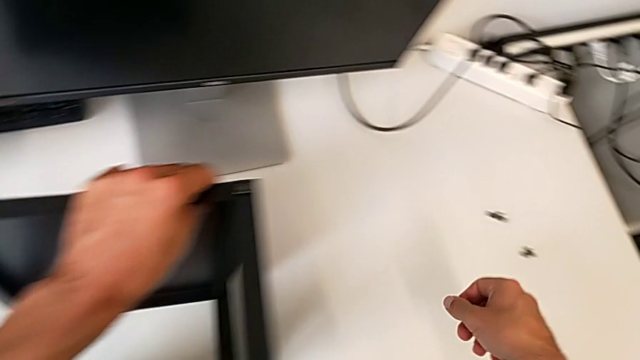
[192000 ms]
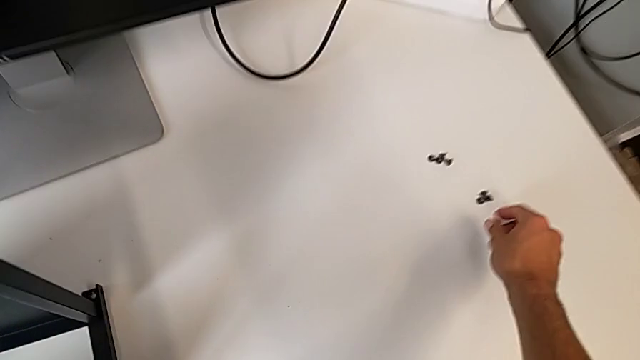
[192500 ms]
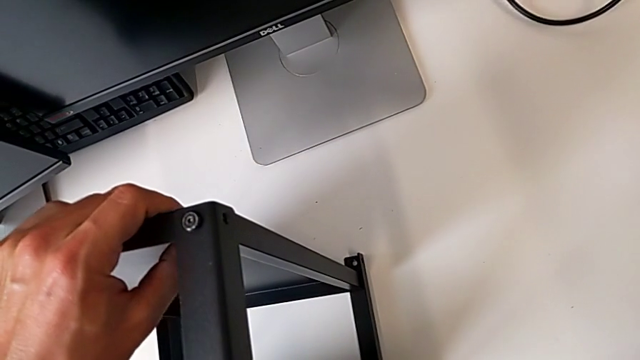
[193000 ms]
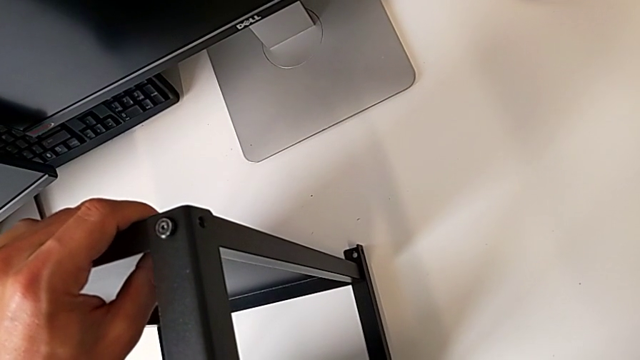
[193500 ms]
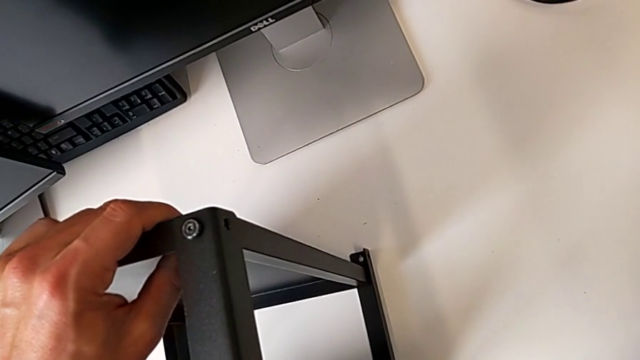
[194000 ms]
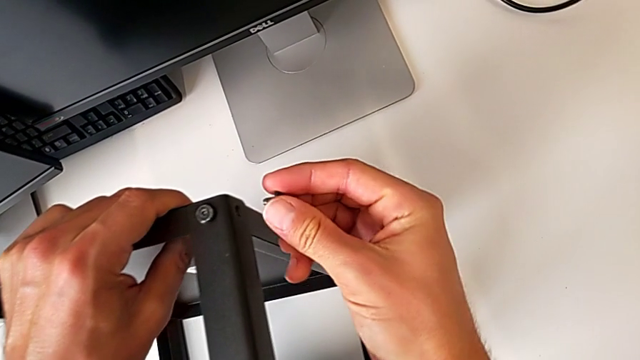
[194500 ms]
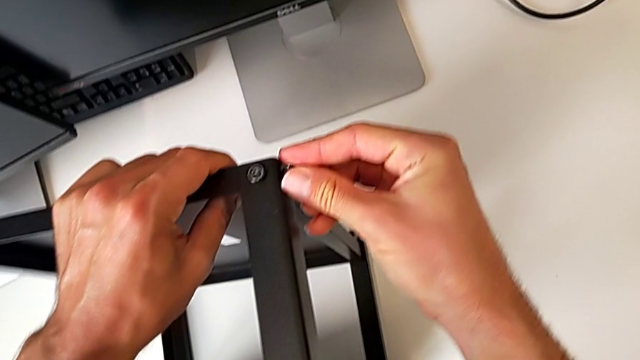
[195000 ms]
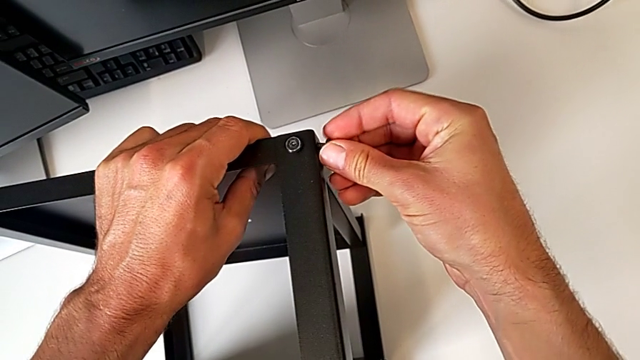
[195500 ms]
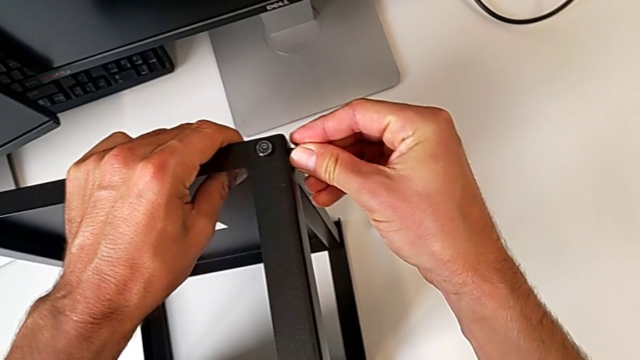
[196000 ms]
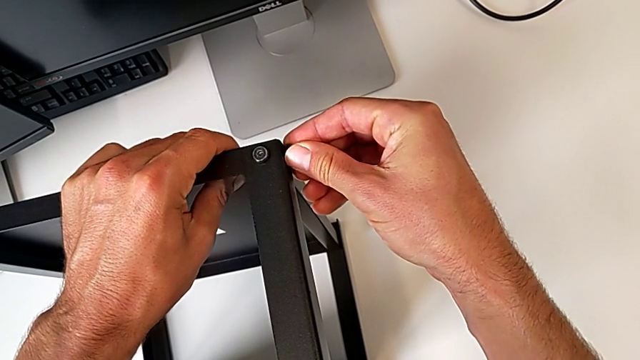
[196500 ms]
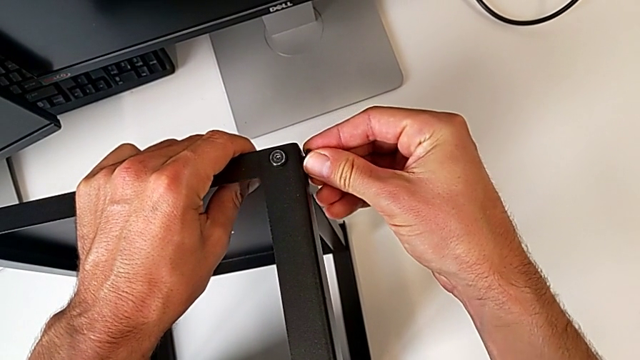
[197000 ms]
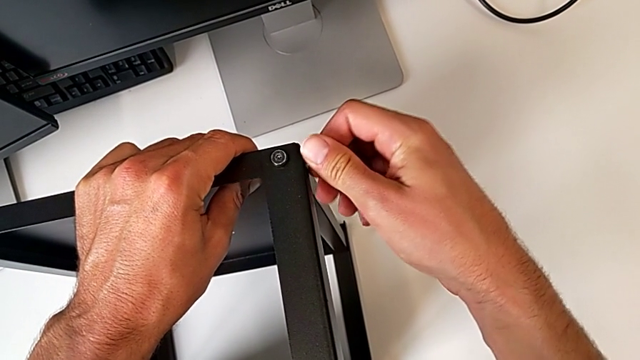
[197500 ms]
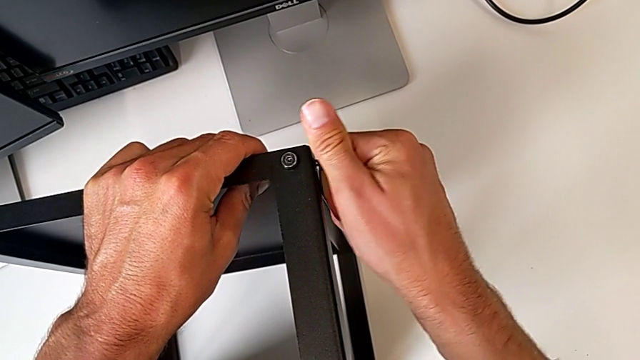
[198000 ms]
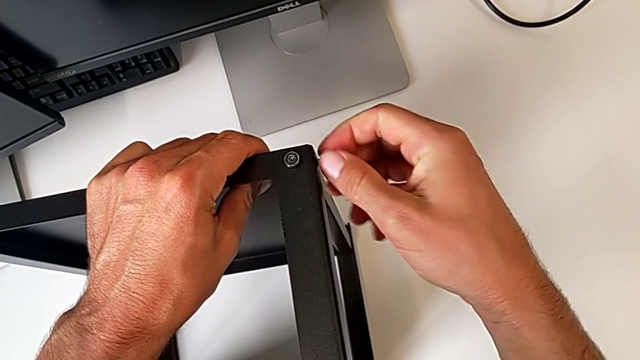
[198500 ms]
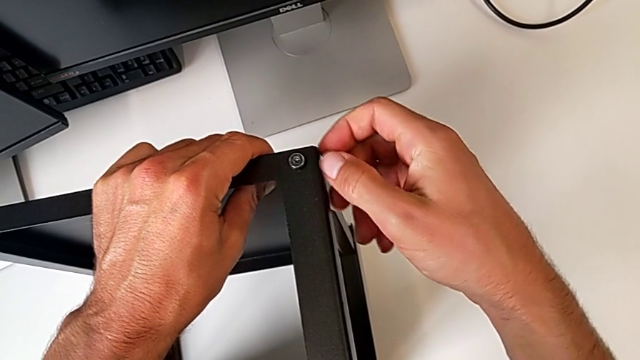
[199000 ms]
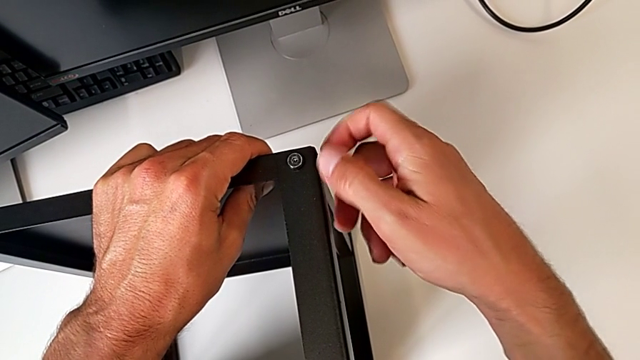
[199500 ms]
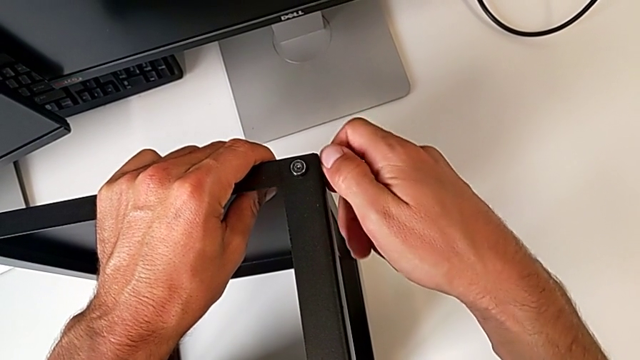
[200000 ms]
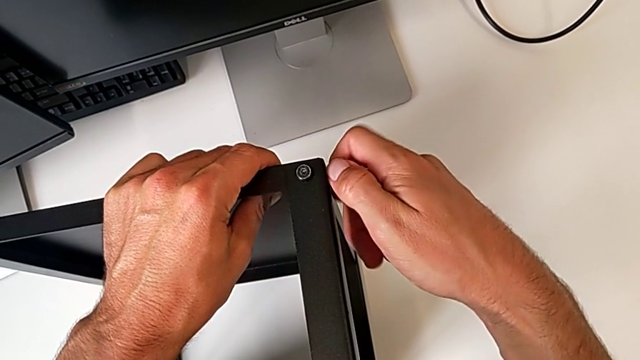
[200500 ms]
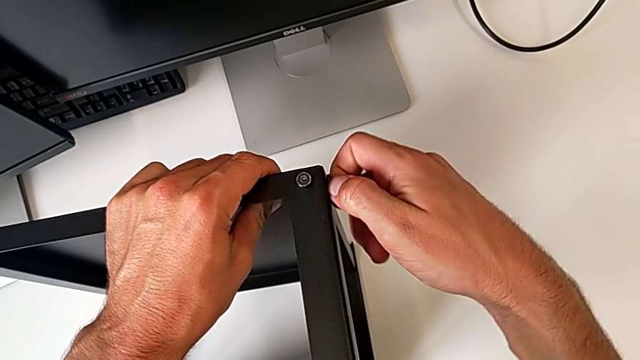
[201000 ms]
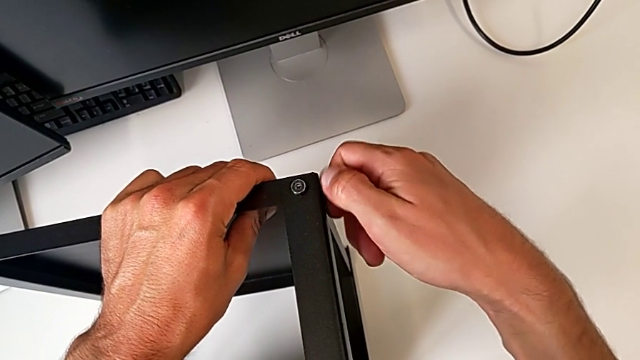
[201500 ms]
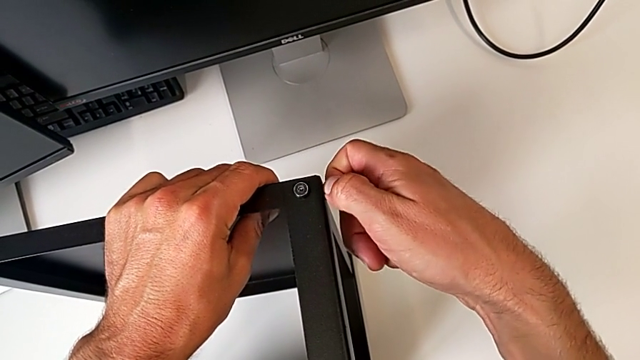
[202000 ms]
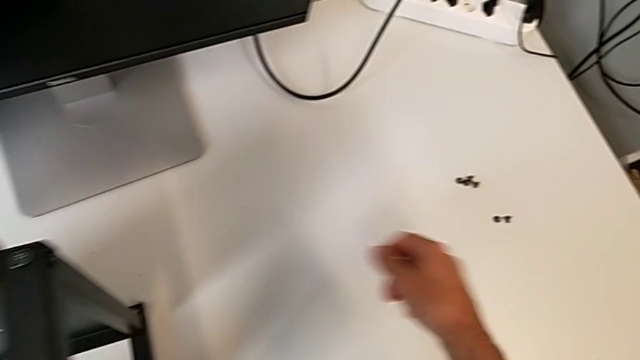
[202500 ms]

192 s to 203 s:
The camera wearer is assembling the upper shelf on two legs. They screw the second hex socket head.

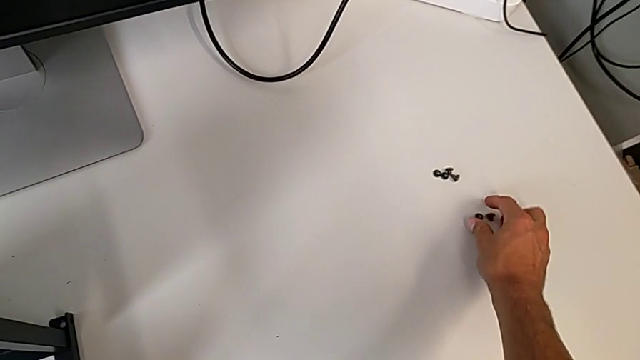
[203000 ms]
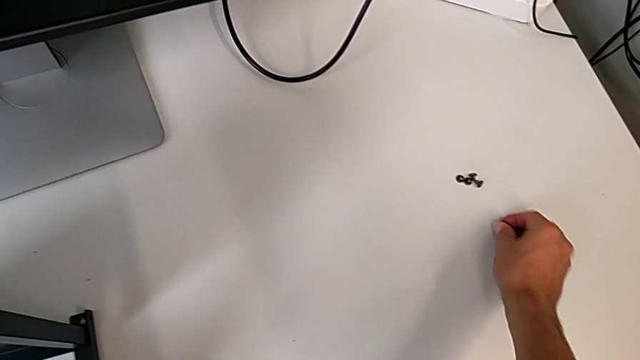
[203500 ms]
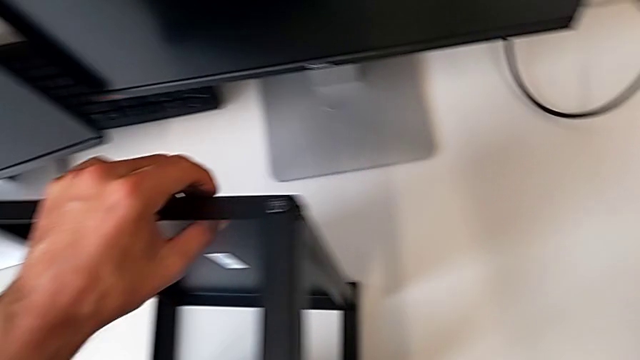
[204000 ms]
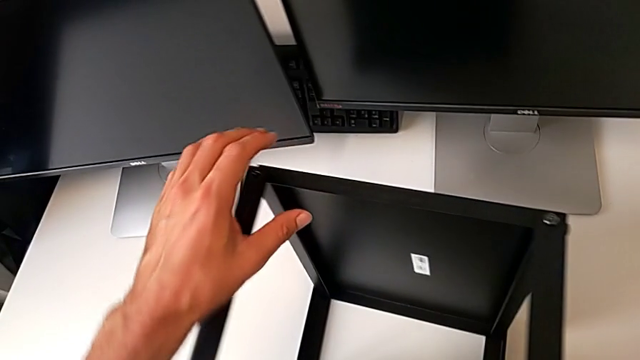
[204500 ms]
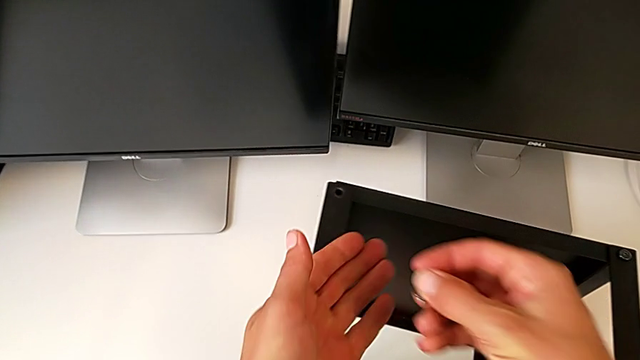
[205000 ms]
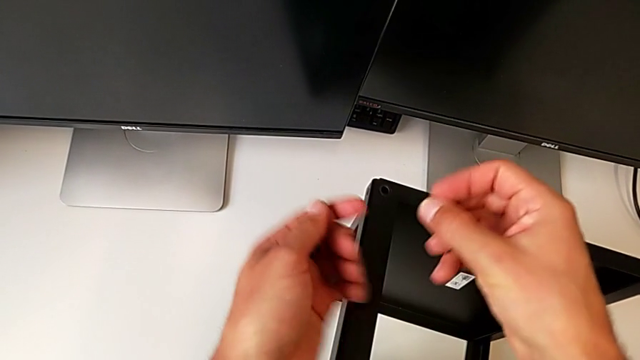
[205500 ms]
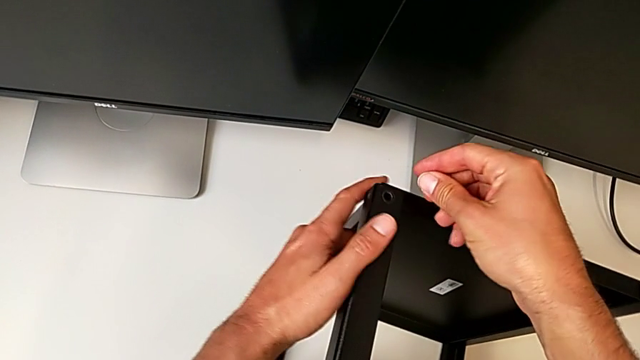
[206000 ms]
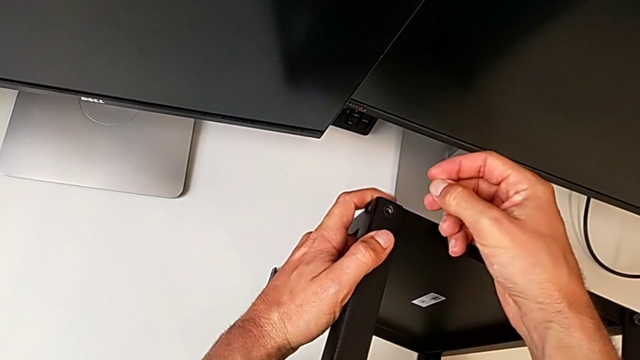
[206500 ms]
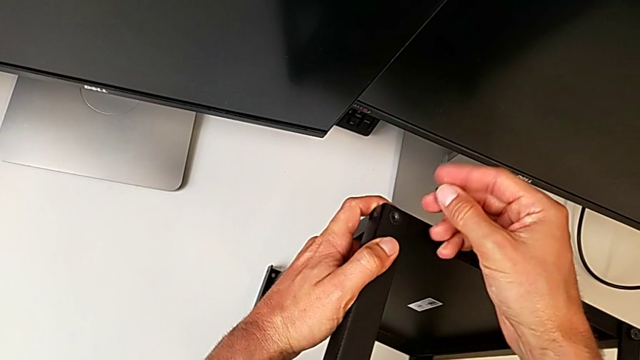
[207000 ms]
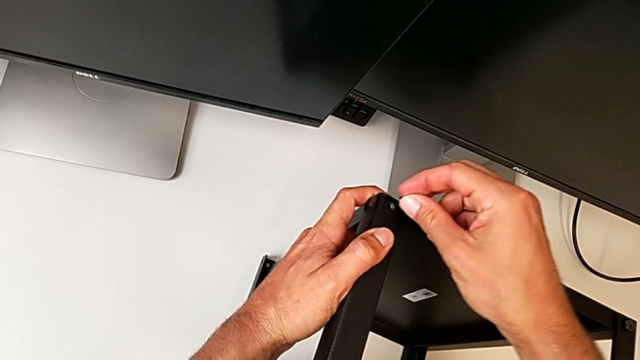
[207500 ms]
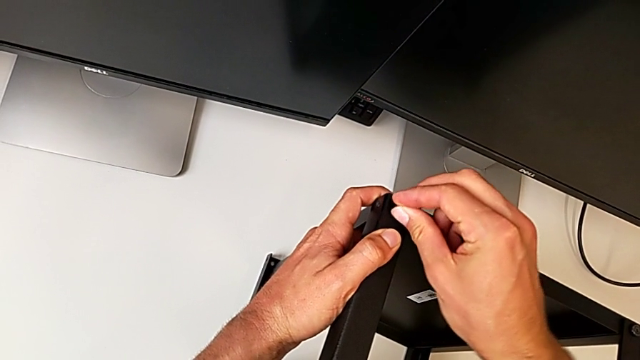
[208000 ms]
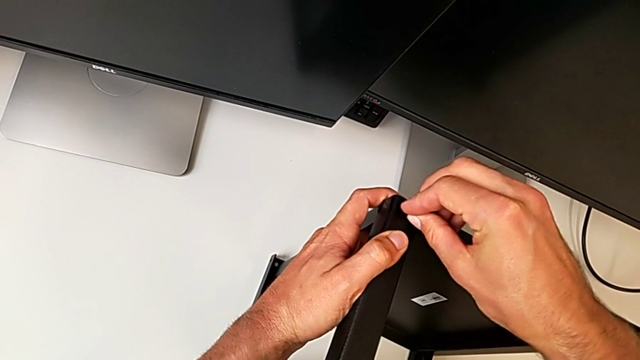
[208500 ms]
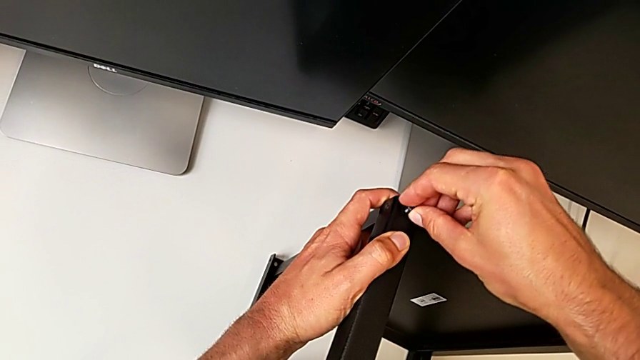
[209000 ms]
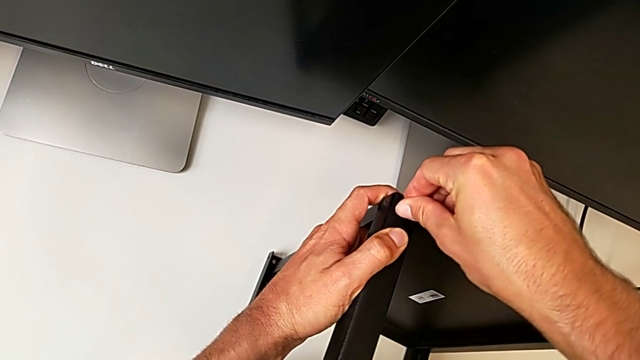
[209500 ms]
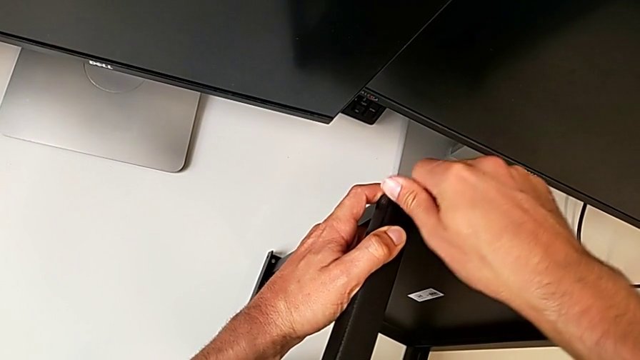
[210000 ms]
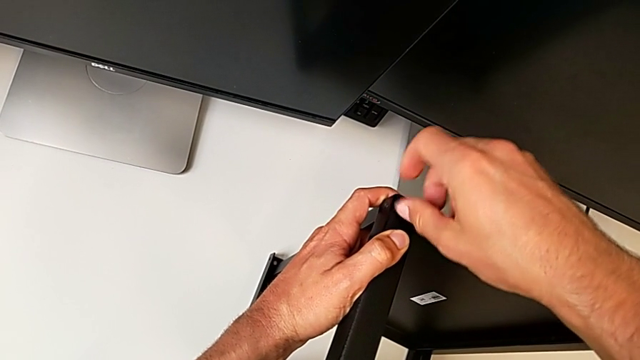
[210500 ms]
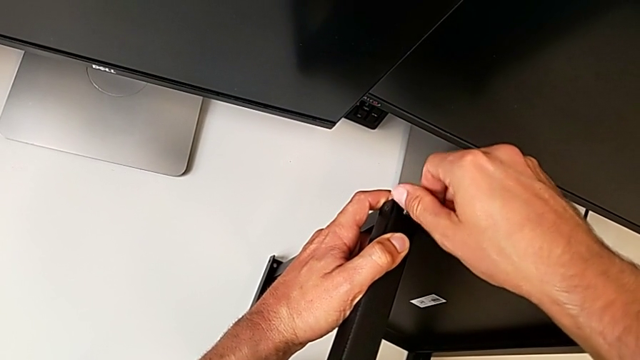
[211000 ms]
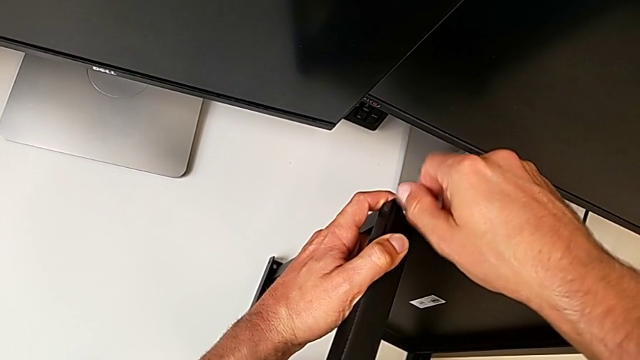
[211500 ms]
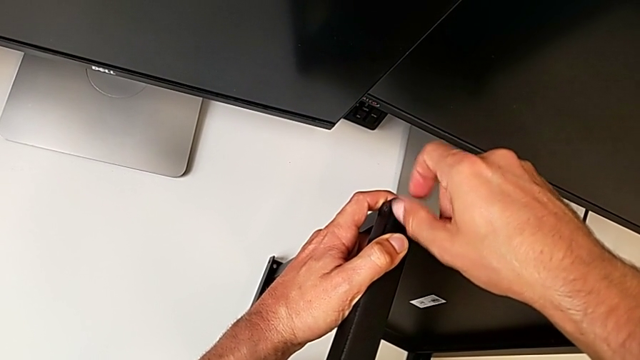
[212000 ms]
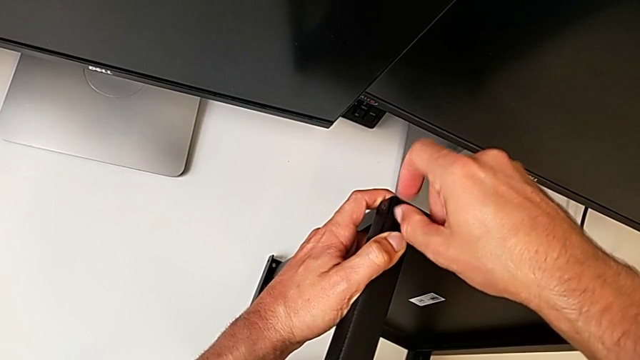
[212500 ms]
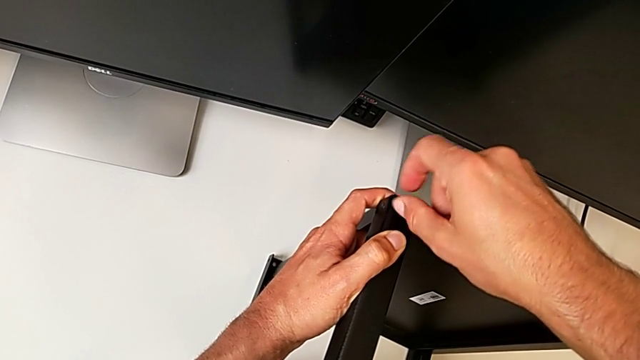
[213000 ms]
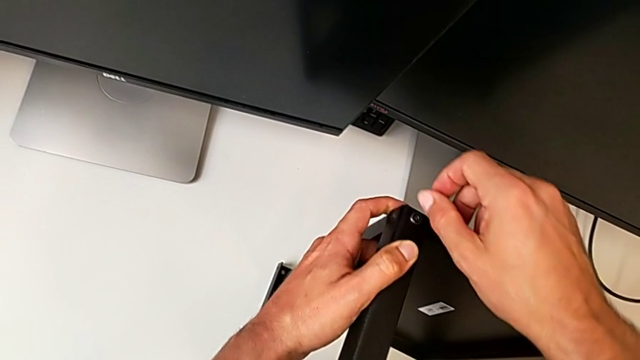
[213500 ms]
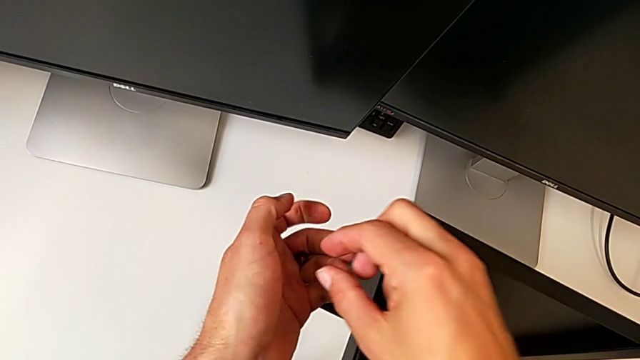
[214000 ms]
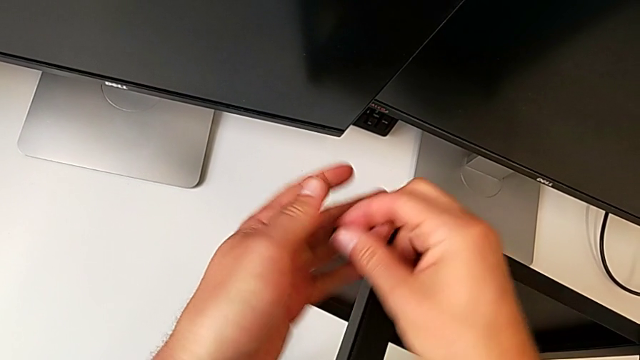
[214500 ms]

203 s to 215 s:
The camera wearer is assembling the upper shelf on two legs. They screw the first hex socket head.
